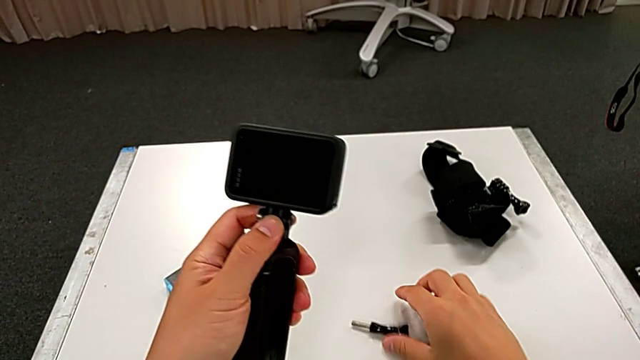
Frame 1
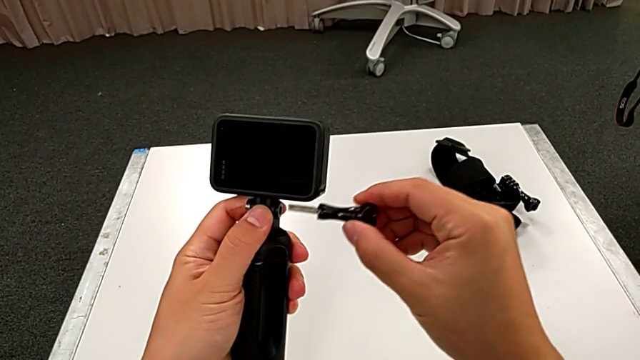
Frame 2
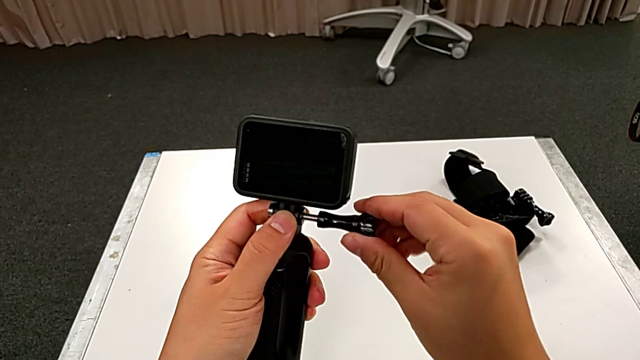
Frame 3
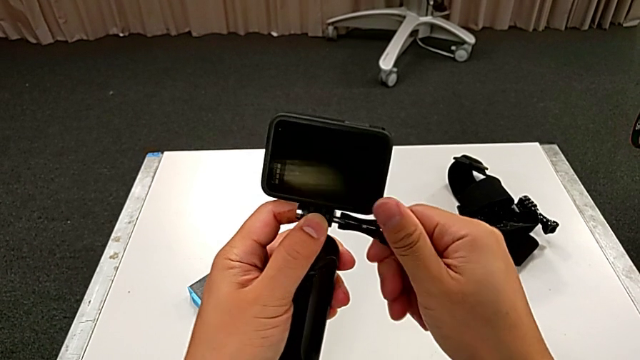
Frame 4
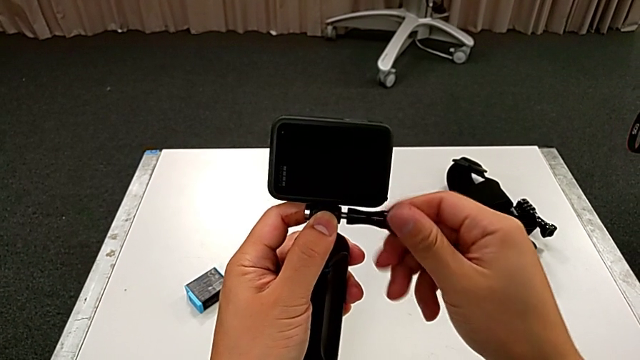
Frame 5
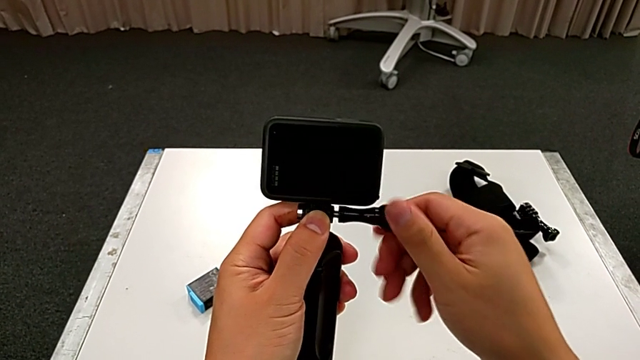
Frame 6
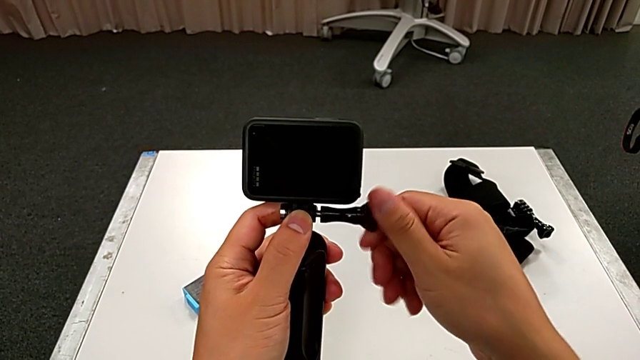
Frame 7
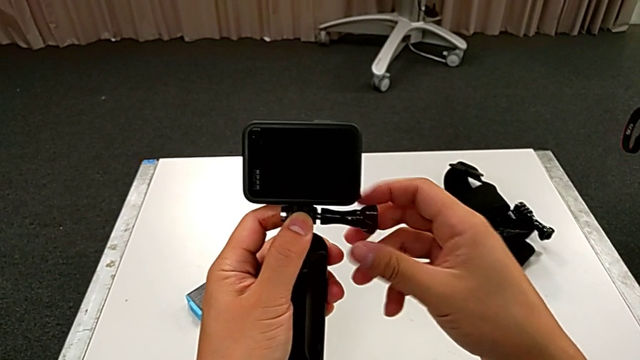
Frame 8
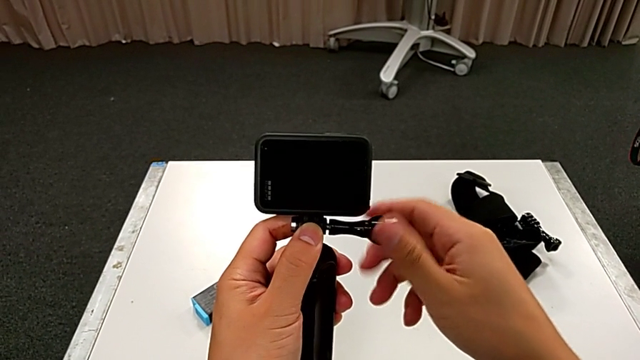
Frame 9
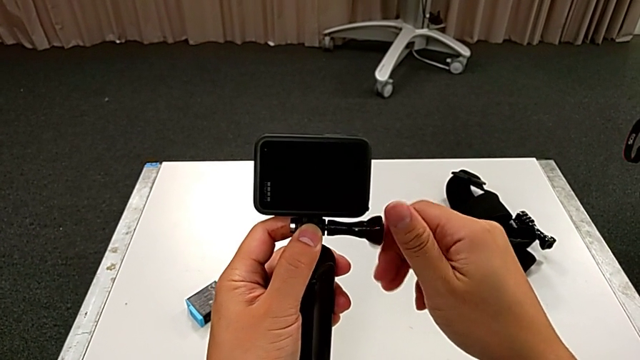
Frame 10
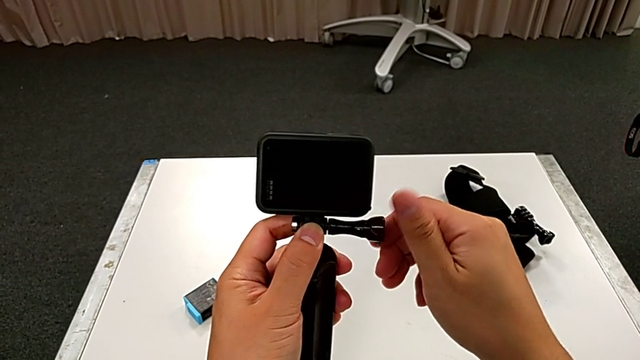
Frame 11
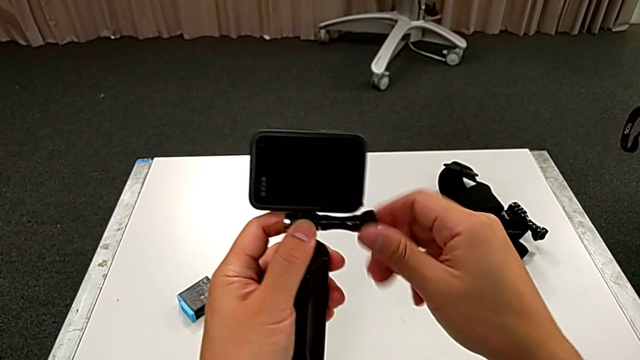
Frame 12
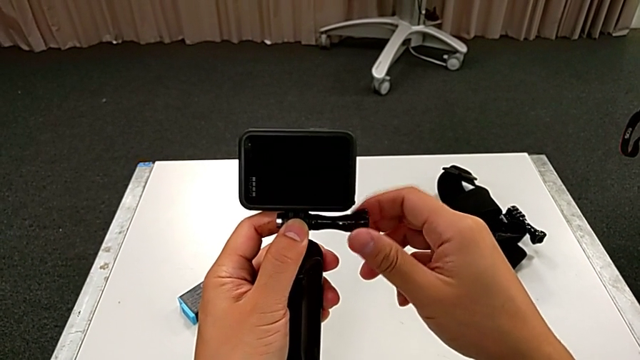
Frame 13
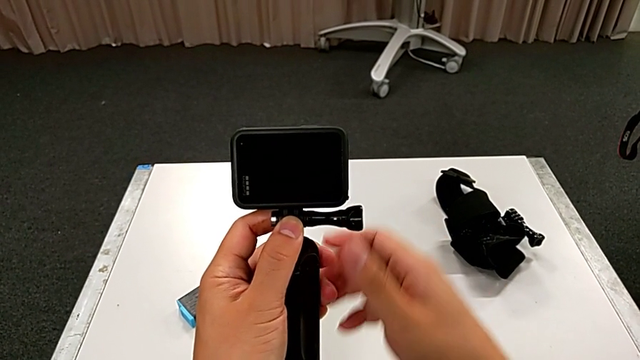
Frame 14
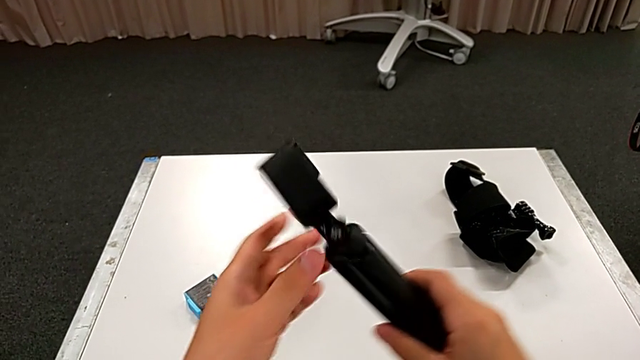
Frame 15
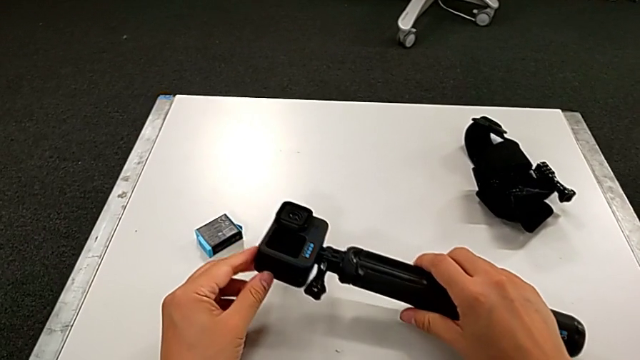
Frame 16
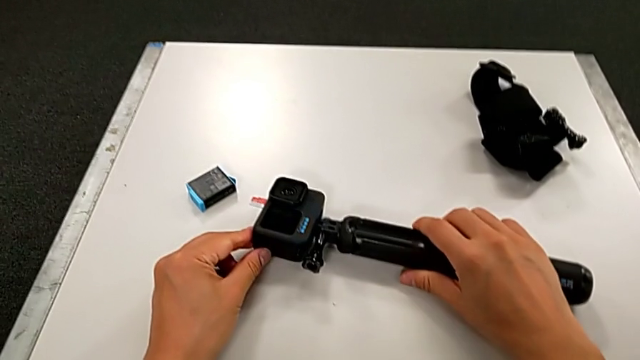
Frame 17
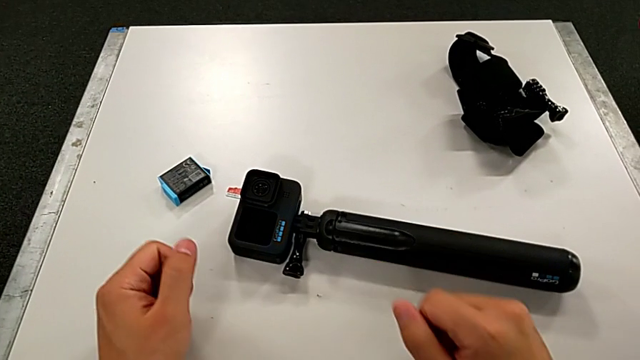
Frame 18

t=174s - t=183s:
The camera wearer is assembling the handheld grip on the GoPro. They lift the screw, grab the mounting peg, screw it and place the handheld grip.

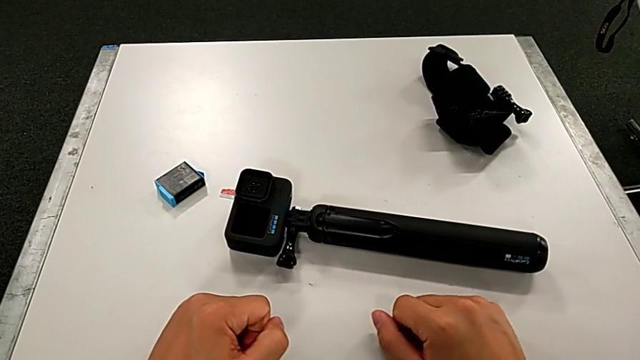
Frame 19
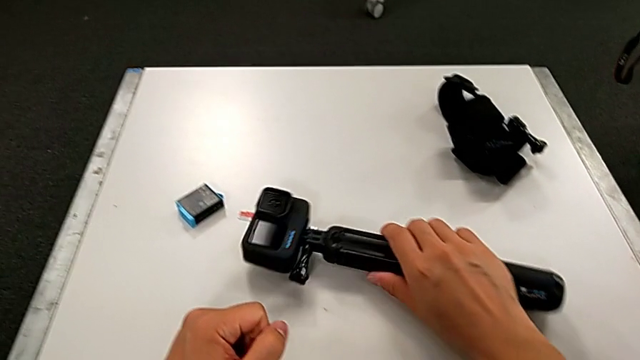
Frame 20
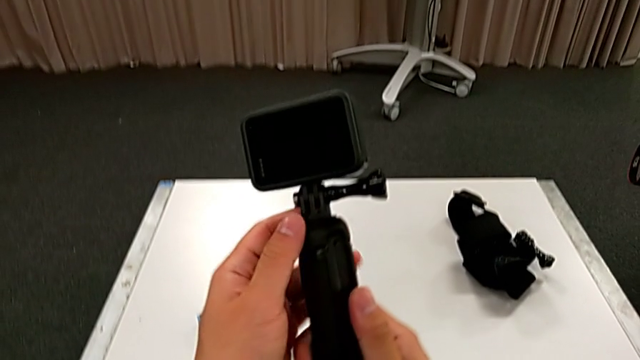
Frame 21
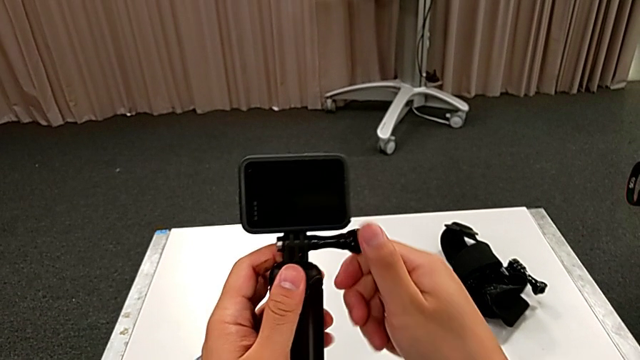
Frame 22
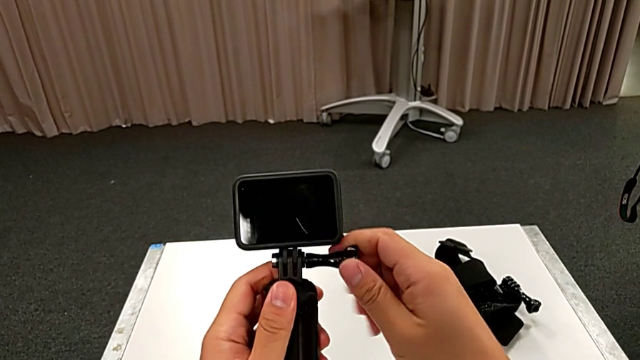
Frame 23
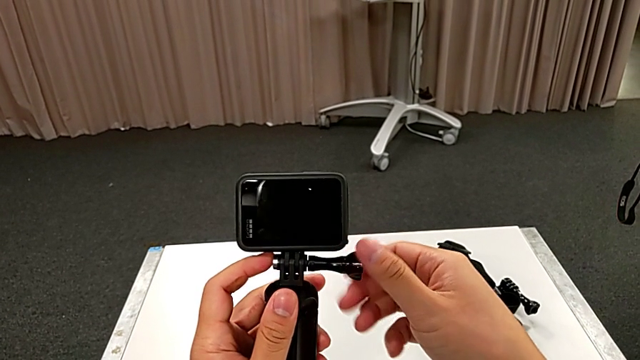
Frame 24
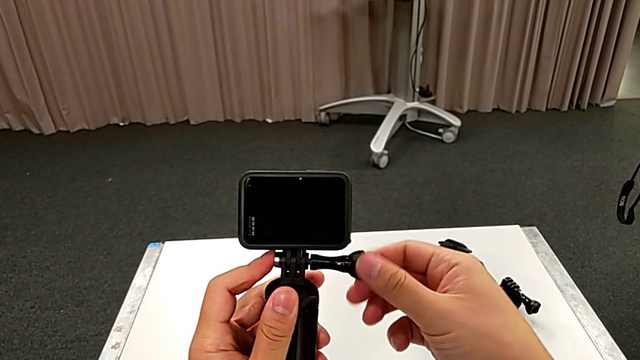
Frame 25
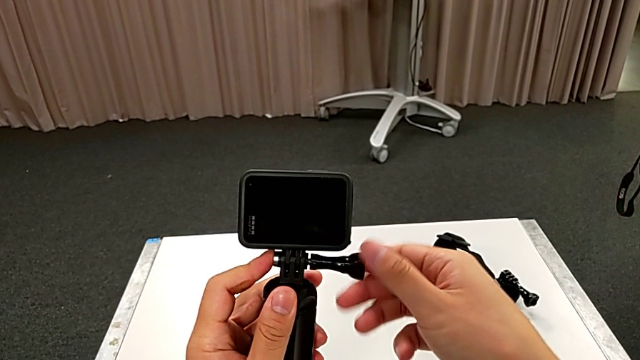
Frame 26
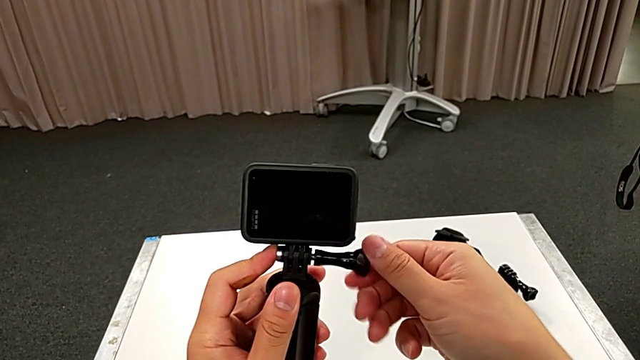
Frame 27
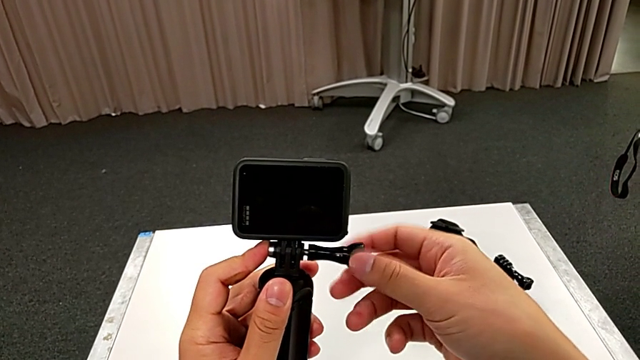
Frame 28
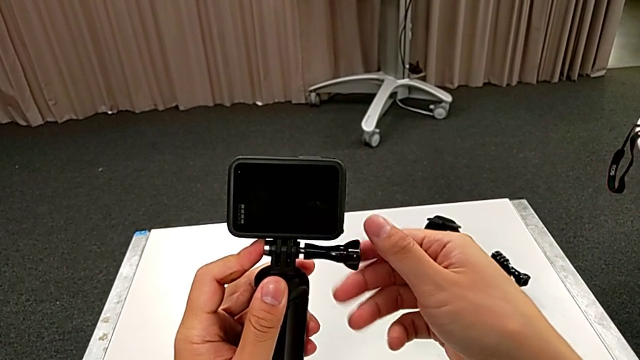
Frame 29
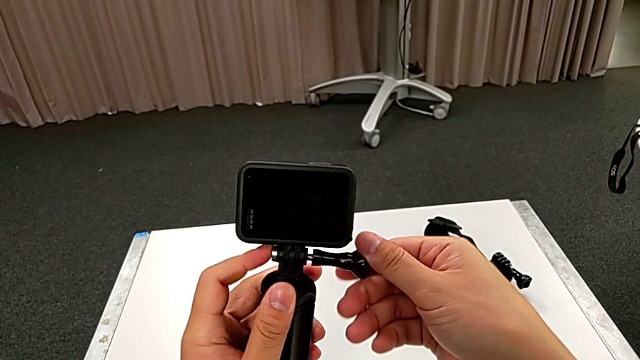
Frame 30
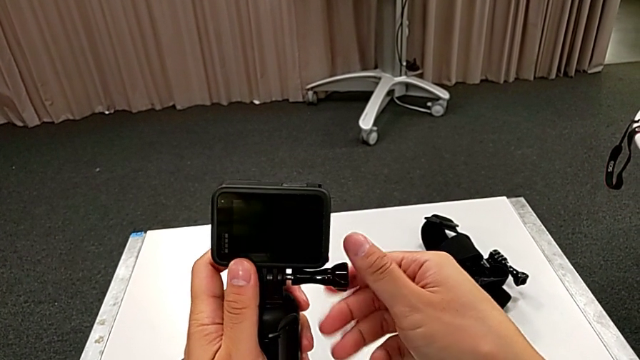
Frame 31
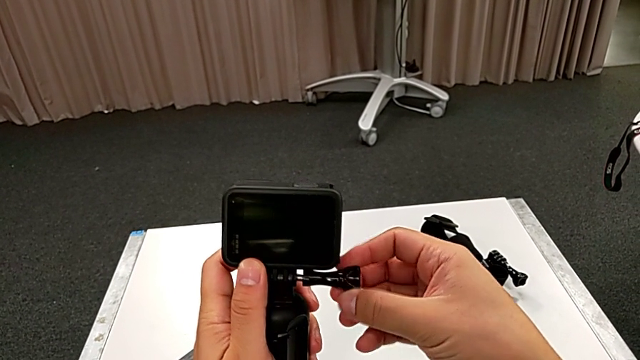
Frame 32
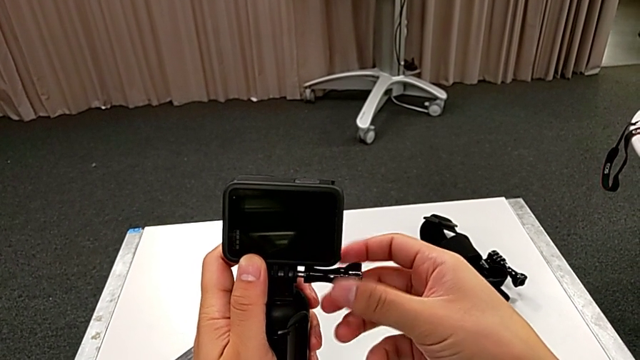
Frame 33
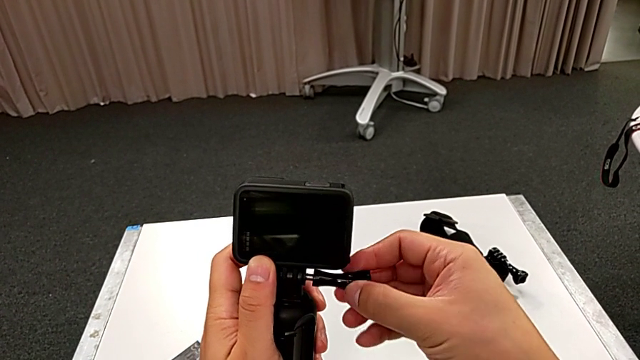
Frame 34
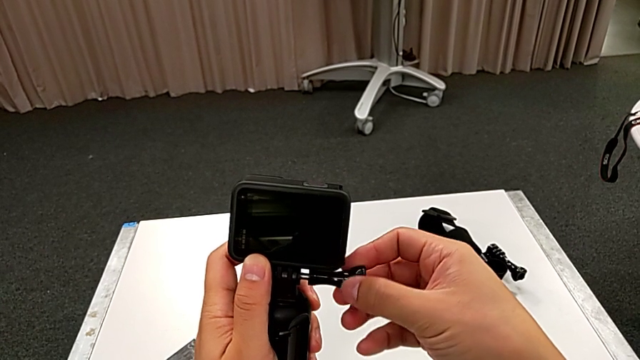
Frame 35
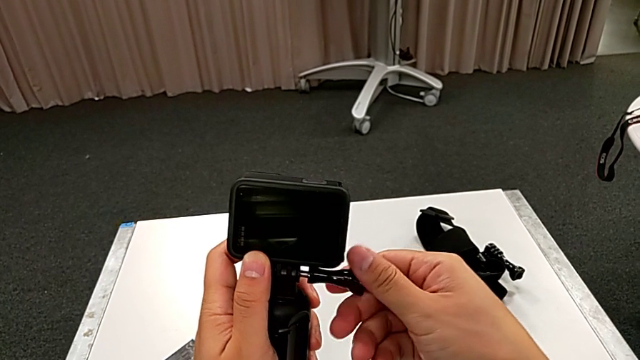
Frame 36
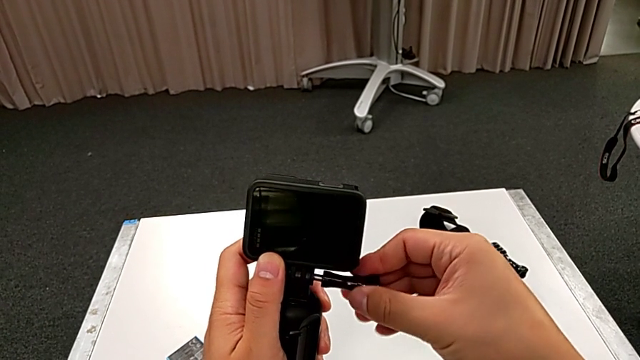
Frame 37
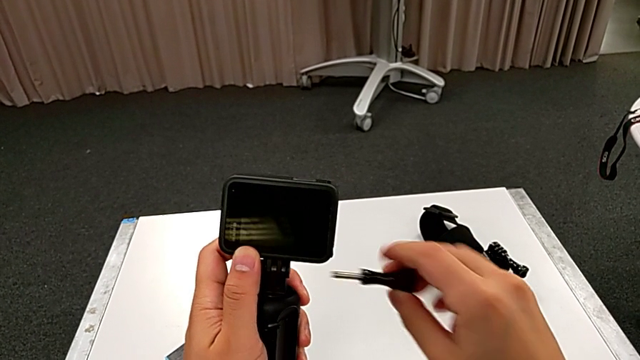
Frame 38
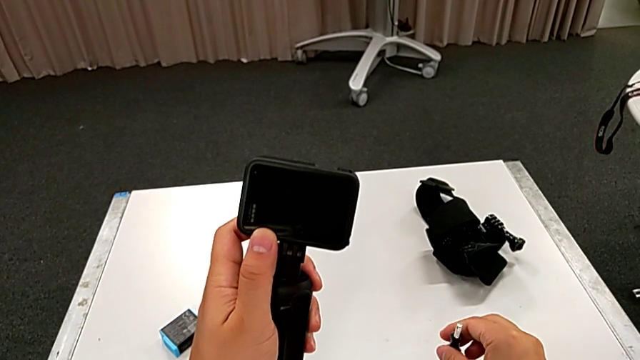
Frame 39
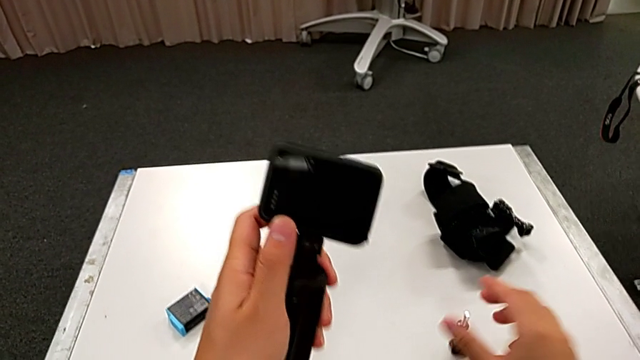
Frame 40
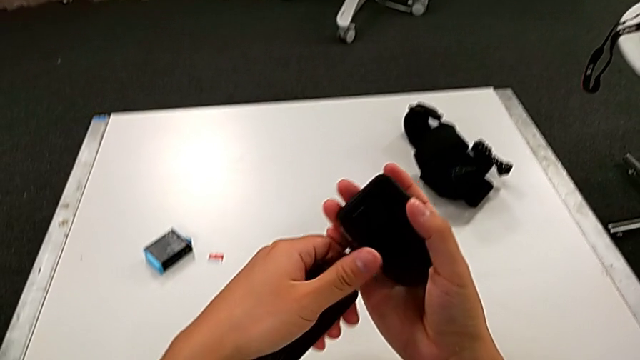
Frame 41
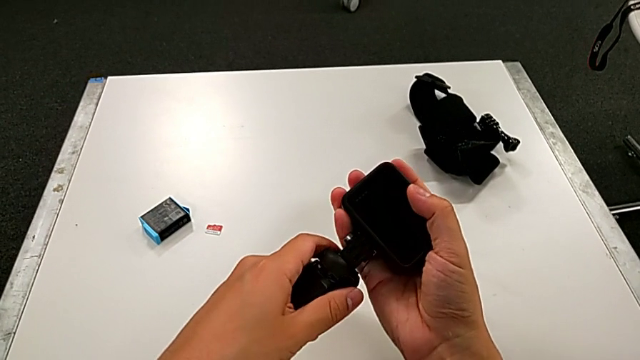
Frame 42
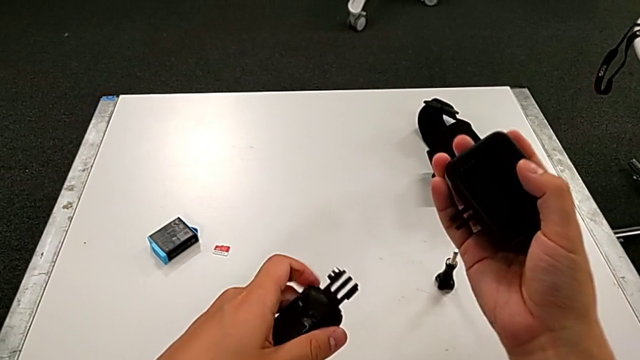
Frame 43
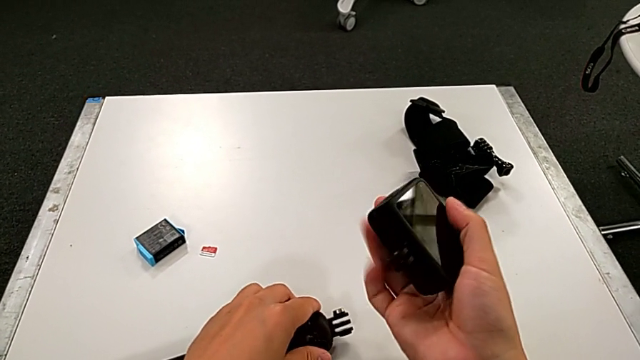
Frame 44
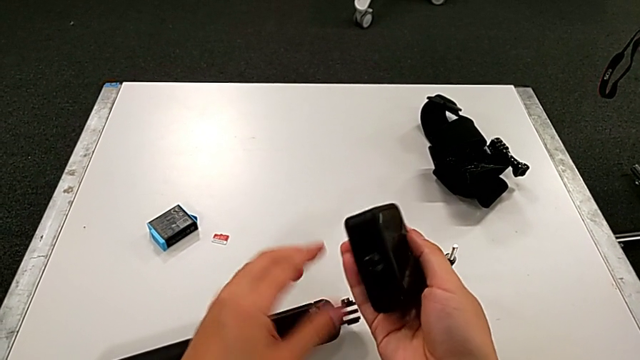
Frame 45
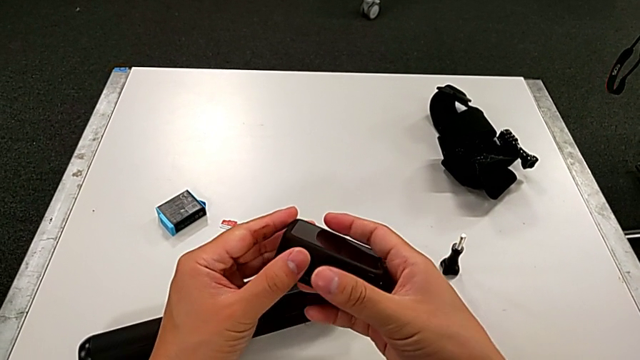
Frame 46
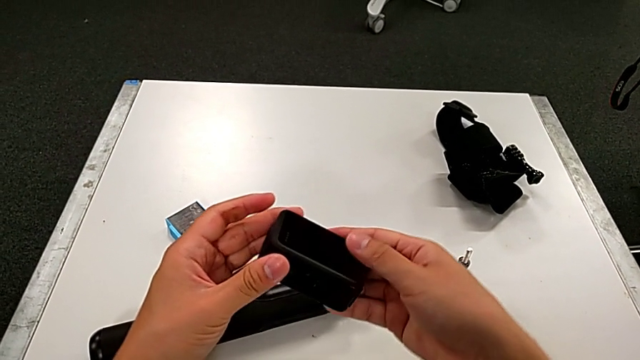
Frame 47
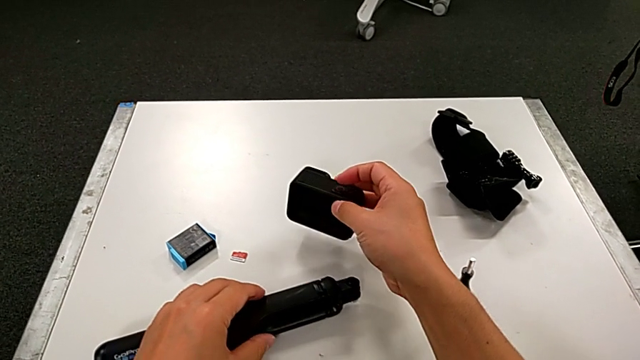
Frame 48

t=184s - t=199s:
The camera wearer is disassembling the handheld grip from the GoPro. They lift the handheld grip, unscrew the mounting peg, withdraw it, place it, grab the GoPro, disassemble it, place the handheld grip, grab the GoPro and place it.
